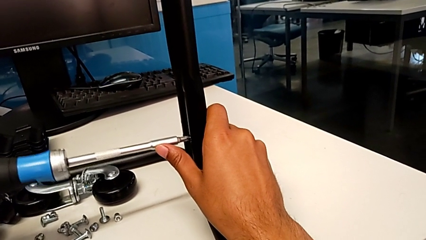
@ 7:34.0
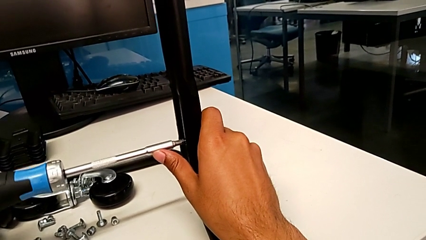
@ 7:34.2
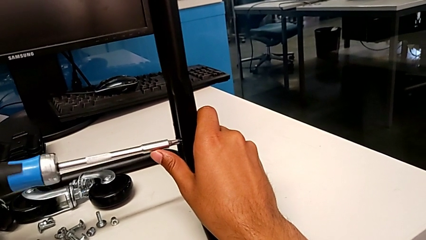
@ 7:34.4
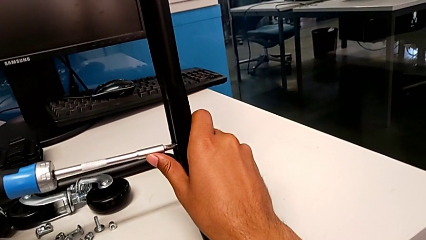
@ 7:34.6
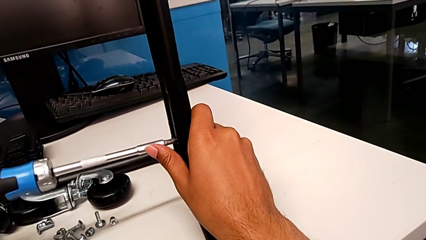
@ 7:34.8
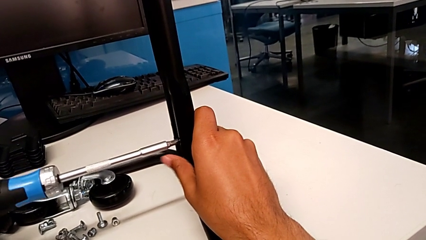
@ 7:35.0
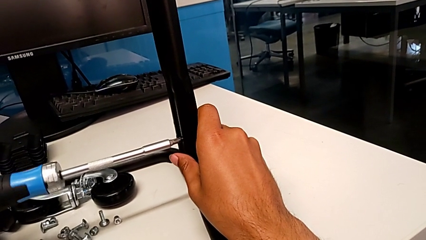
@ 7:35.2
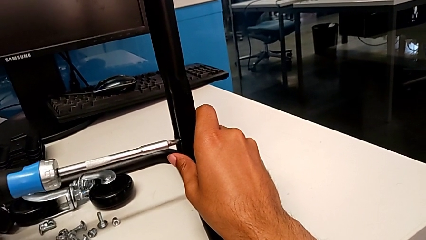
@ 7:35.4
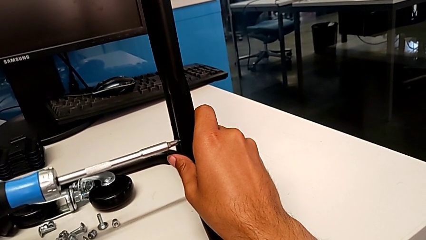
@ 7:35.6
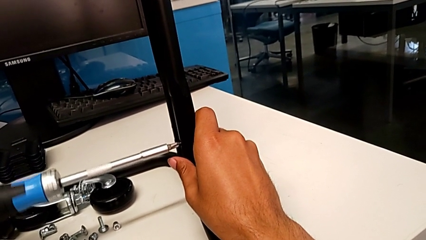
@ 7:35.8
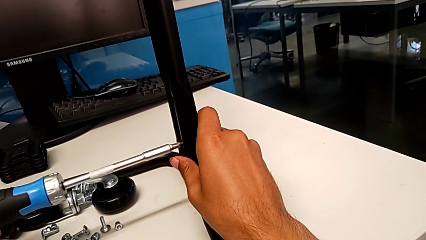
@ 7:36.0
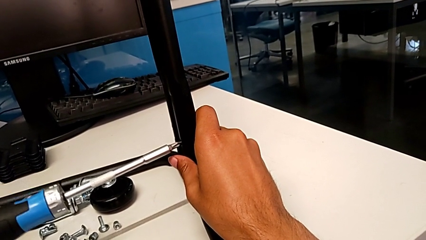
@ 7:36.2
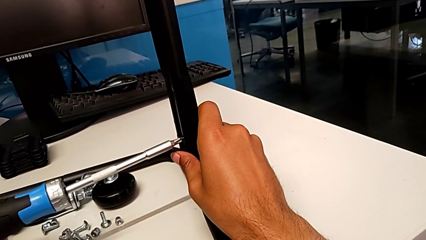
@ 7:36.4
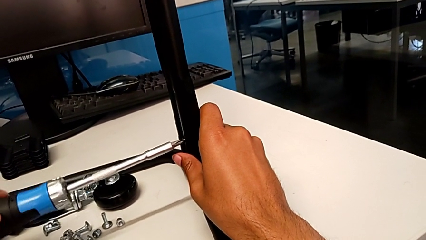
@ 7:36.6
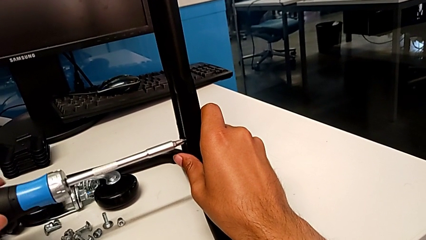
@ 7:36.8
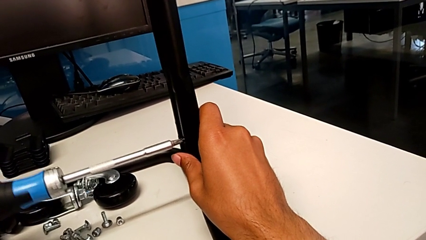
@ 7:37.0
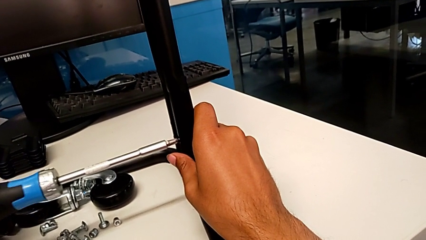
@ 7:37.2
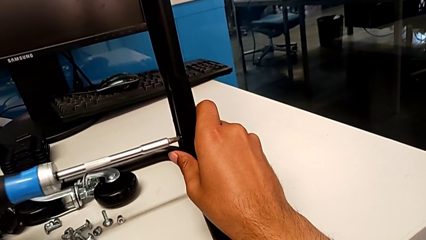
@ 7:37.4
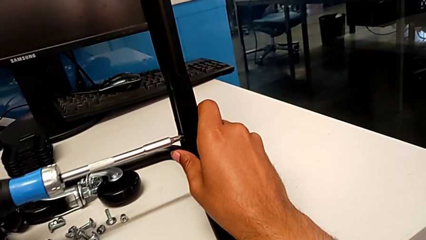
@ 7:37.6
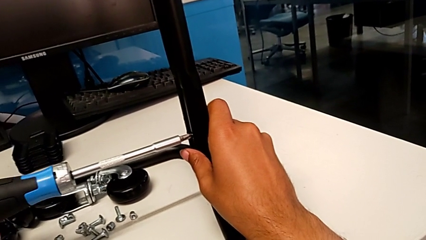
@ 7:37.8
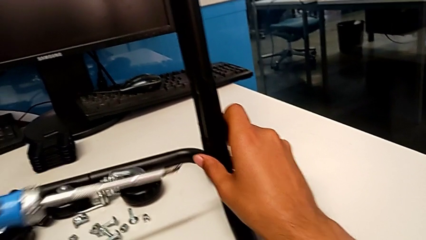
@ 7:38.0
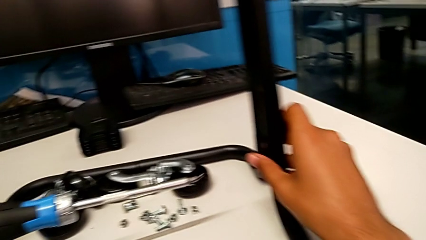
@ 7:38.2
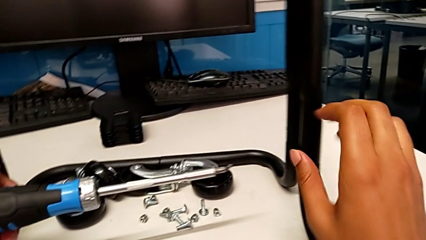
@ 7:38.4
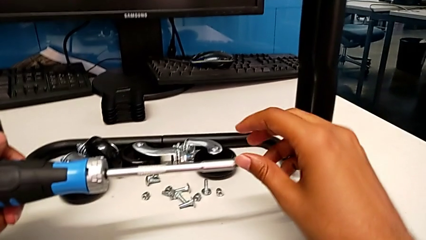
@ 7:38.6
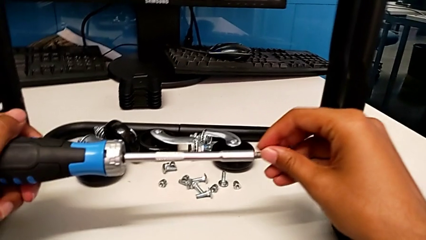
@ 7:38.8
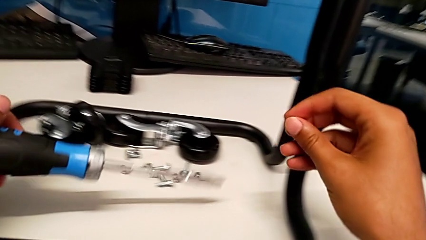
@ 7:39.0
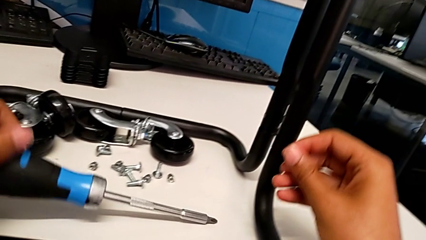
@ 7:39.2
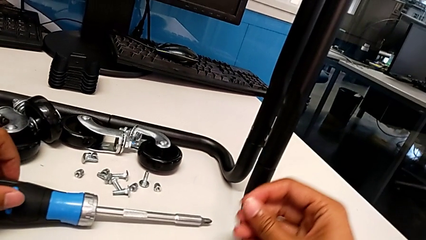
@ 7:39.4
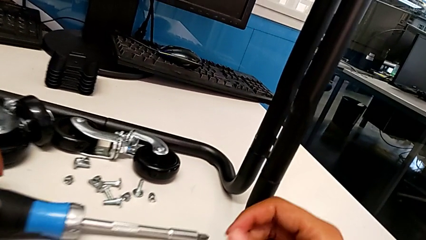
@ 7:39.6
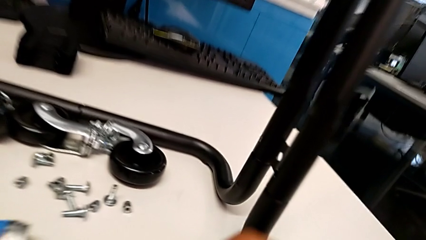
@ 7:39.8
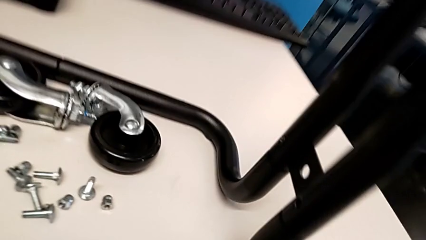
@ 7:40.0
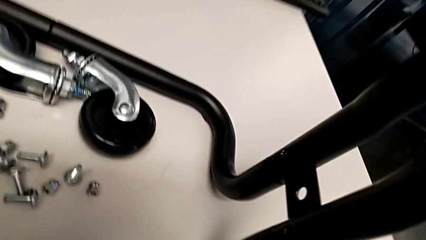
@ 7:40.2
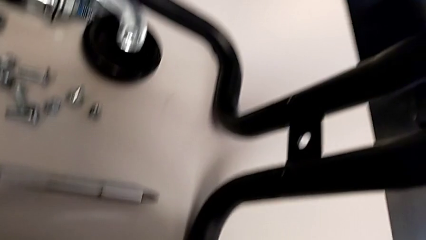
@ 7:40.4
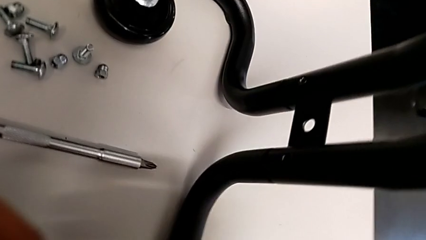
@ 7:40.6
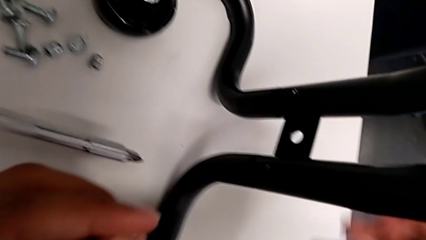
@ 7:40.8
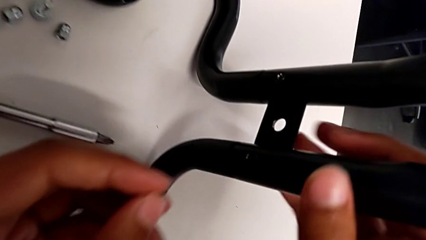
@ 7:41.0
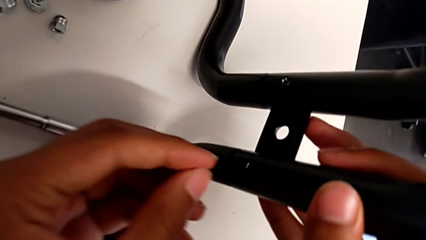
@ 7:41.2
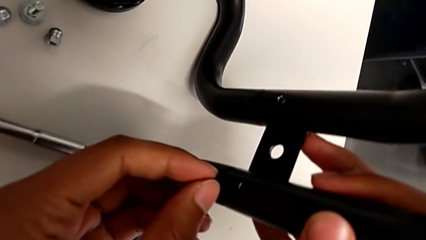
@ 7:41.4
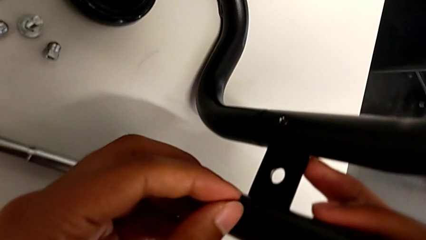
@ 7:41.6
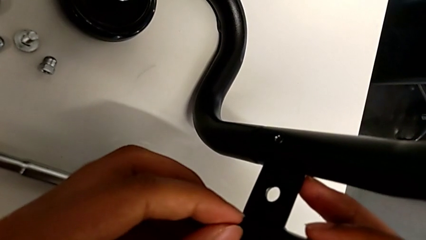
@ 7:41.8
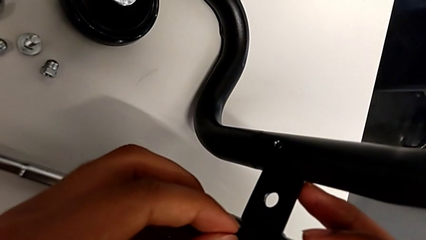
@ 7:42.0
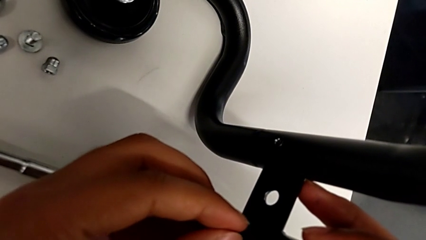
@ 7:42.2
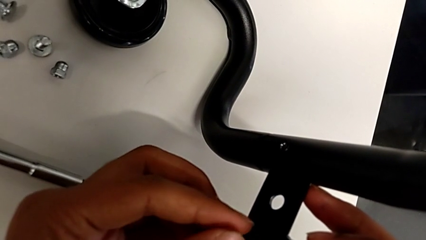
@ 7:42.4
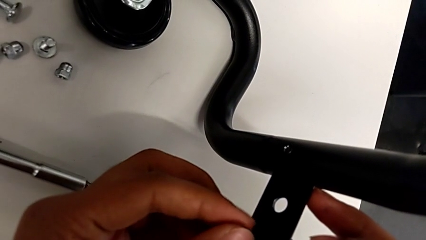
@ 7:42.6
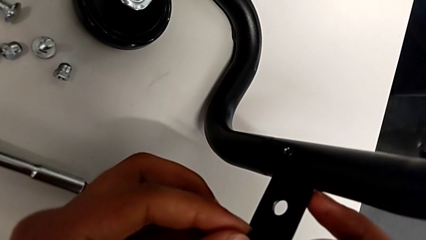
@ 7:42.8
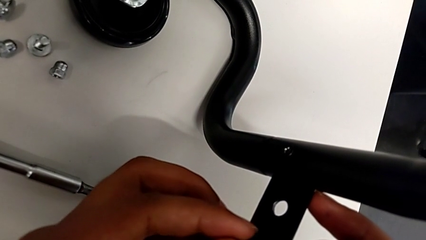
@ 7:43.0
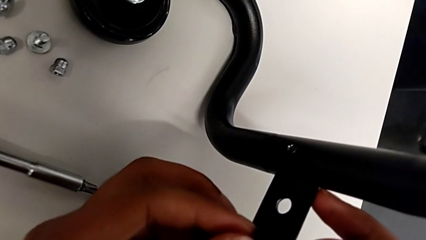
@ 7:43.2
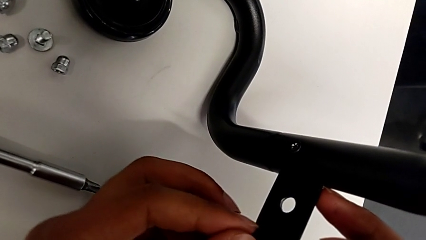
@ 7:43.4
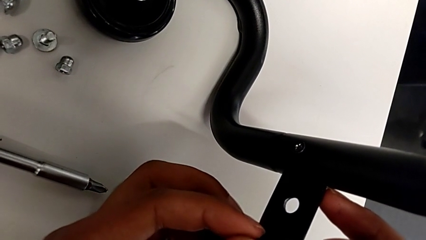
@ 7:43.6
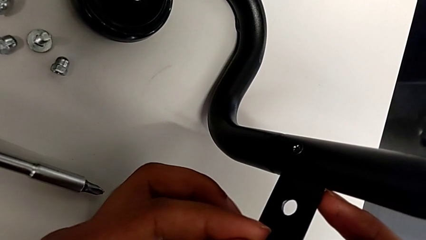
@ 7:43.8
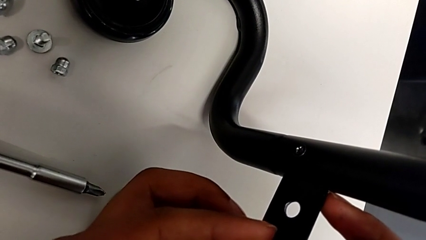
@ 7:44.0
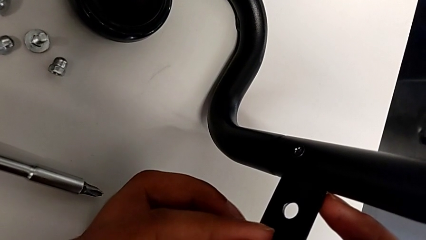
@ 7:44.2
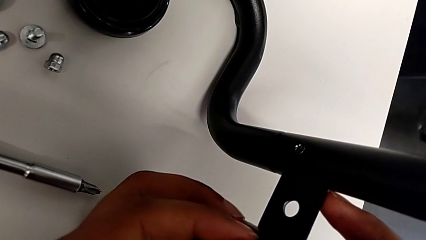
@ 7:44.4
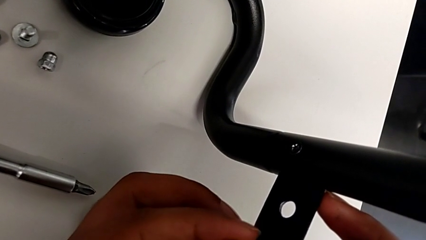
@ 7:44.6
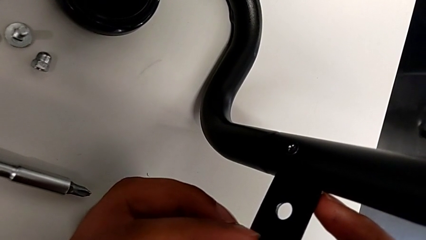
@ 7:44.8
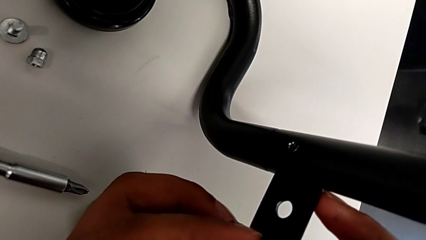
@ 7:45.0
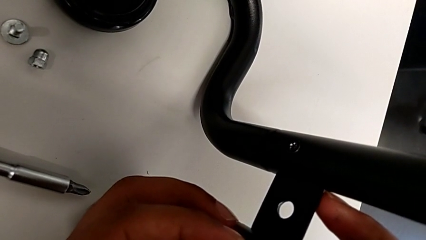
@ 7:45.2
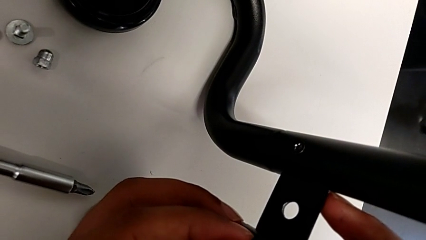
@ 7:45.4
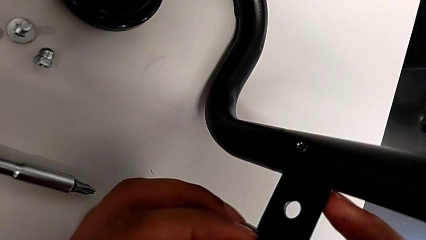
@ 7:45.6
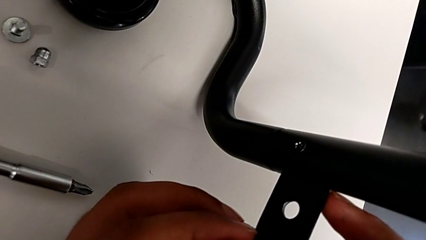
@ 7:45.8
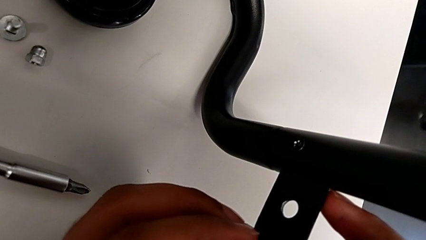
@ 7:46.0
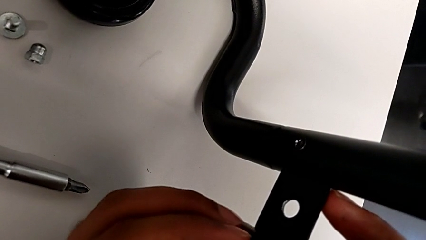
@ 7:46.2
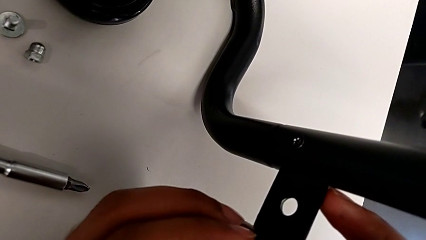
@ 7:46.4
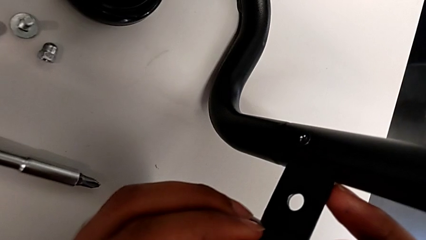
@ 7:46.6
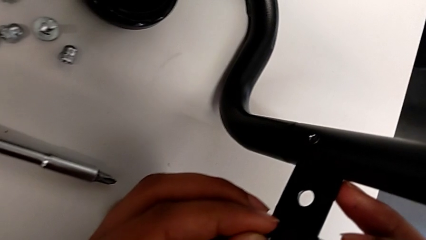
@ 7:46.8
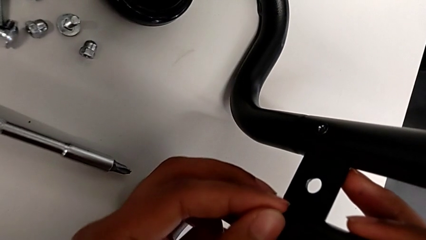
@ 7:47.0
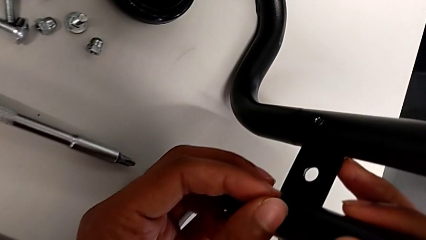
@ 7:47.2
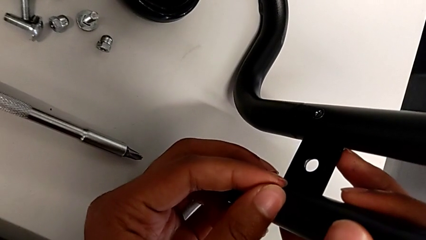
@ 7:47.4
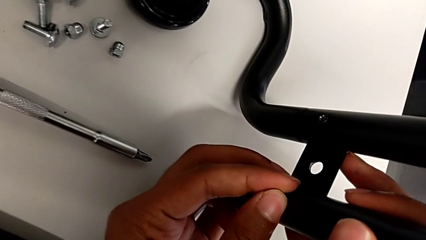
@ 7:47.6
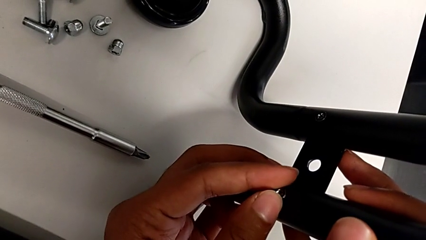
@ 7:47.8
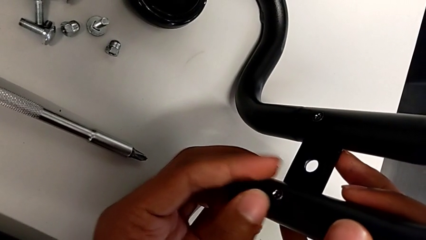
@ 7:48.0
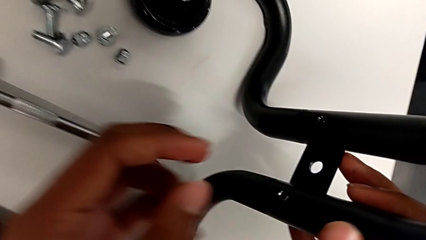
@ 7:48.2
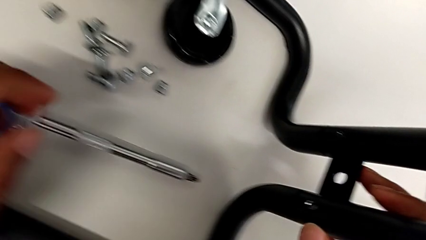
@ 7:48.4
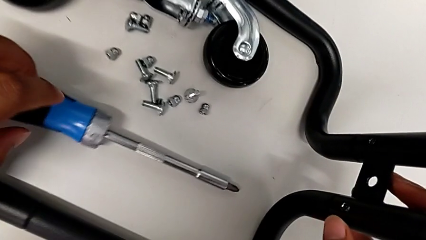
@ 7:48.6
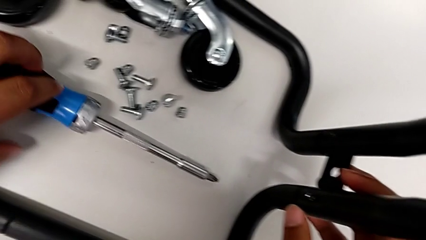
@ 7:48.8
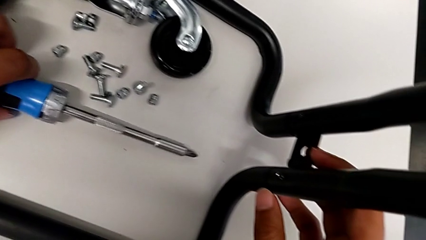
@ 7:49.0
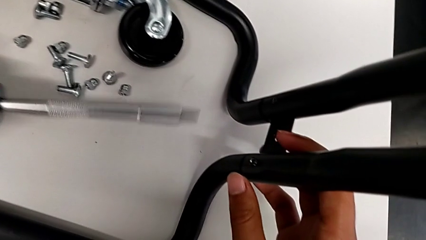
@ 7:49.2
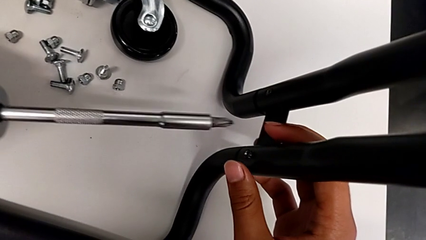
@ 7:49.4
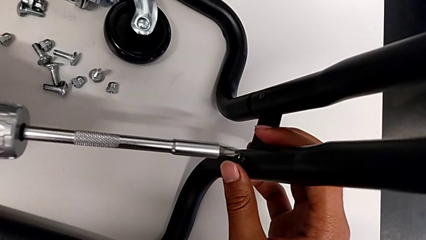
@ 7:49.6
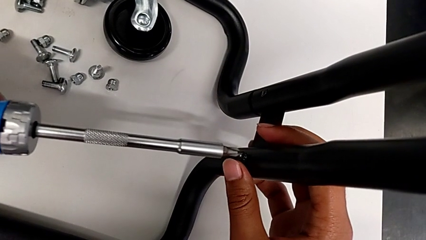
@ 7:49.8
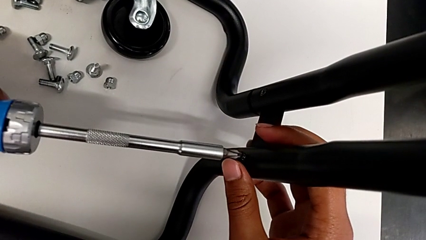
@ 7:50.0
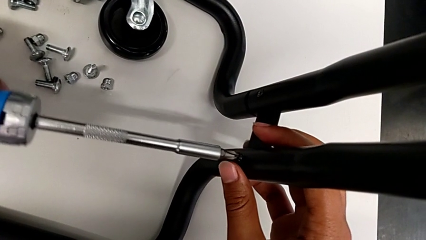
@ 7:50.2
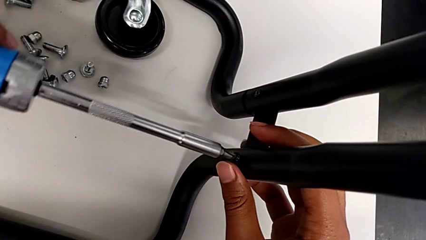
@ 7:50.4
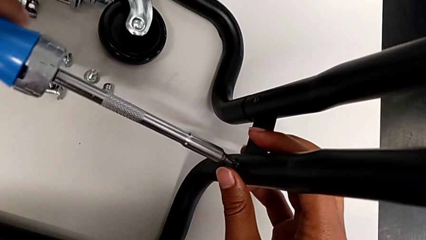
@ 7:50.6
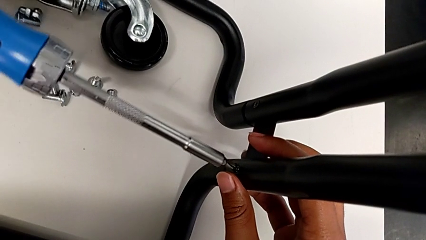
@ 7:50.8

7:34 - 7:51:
The camera wearer is screwing the second bracket. They begin to screw the seventh screw.
